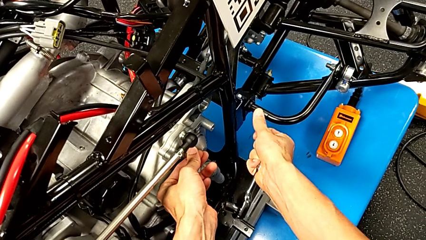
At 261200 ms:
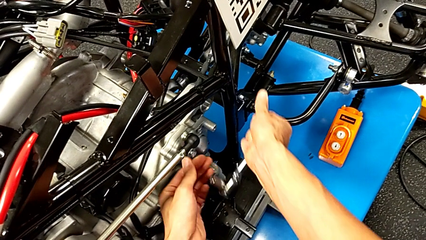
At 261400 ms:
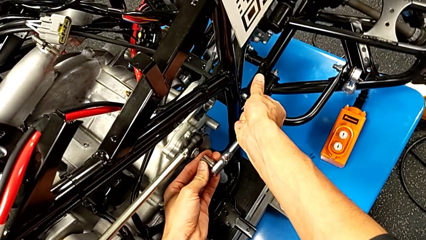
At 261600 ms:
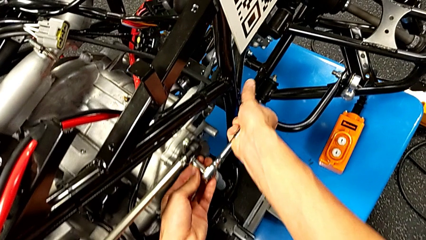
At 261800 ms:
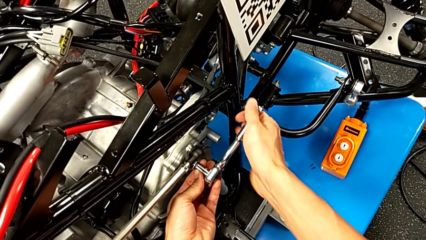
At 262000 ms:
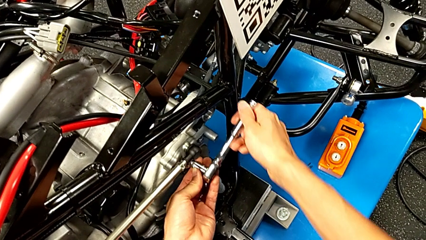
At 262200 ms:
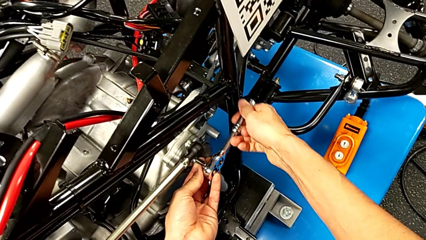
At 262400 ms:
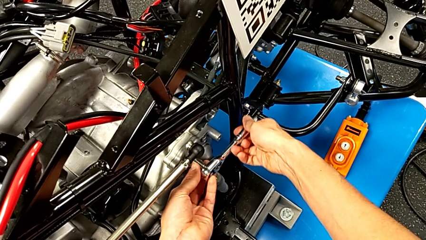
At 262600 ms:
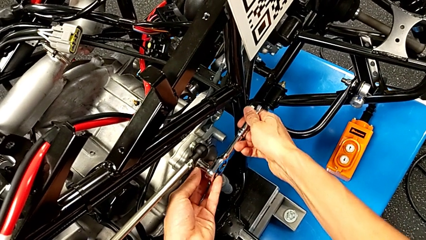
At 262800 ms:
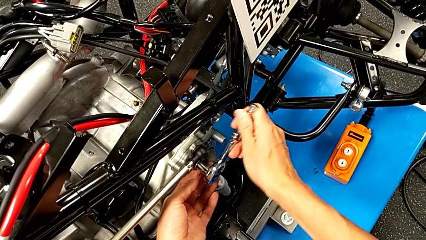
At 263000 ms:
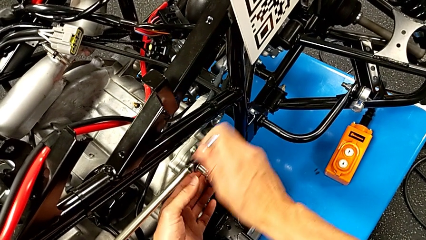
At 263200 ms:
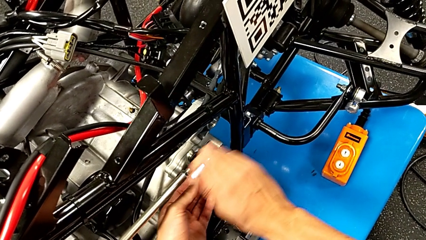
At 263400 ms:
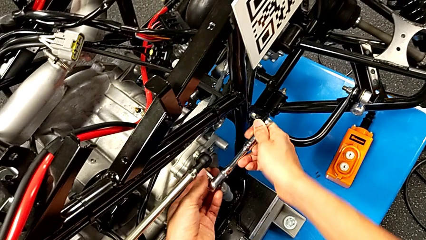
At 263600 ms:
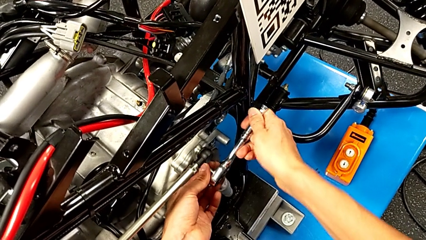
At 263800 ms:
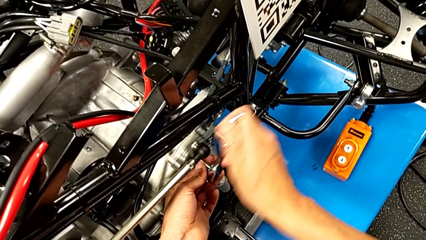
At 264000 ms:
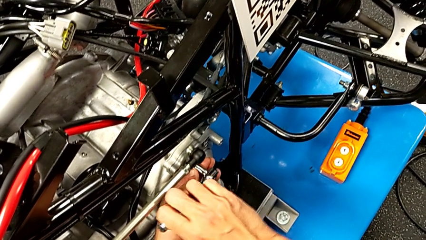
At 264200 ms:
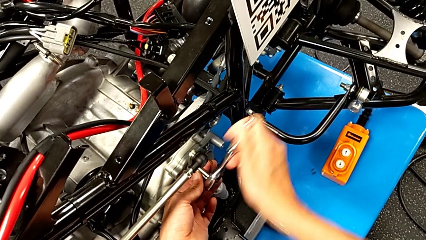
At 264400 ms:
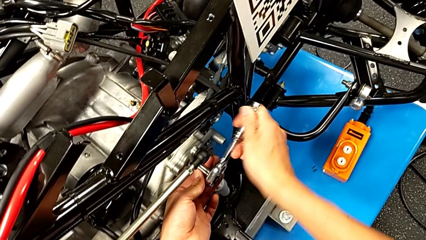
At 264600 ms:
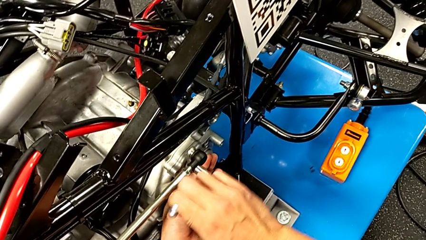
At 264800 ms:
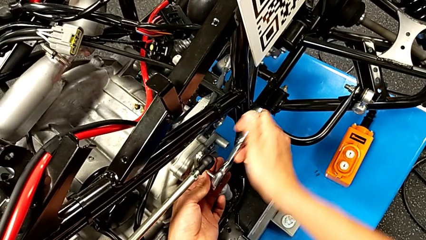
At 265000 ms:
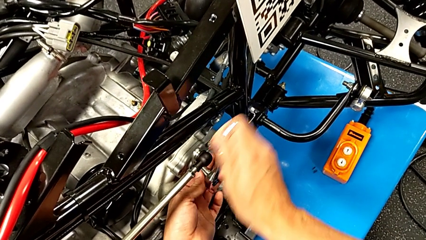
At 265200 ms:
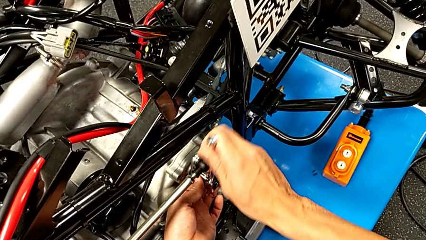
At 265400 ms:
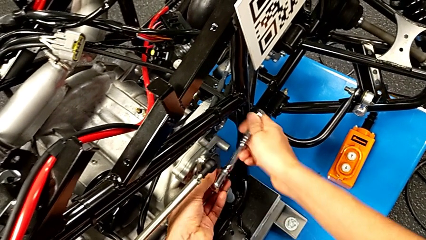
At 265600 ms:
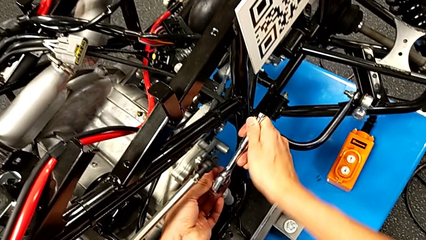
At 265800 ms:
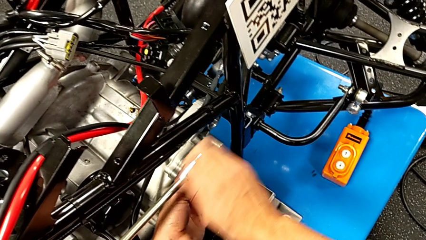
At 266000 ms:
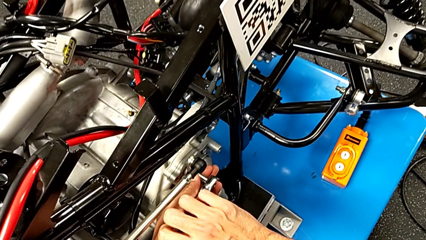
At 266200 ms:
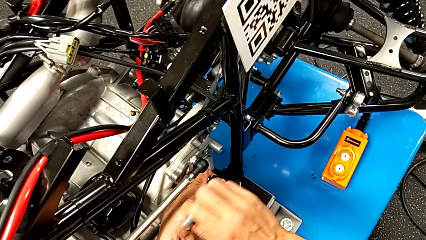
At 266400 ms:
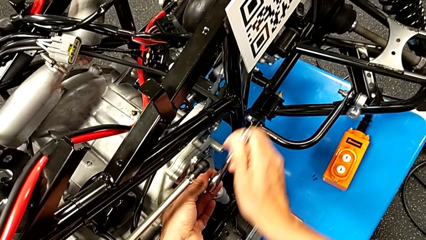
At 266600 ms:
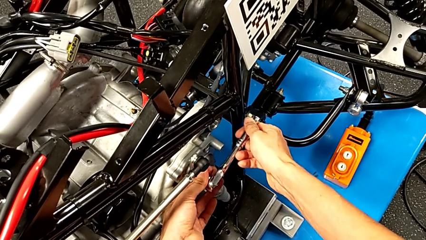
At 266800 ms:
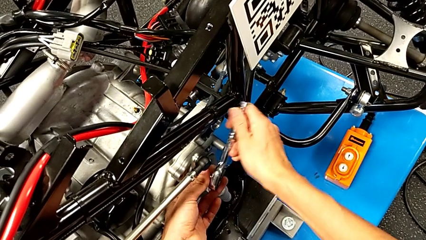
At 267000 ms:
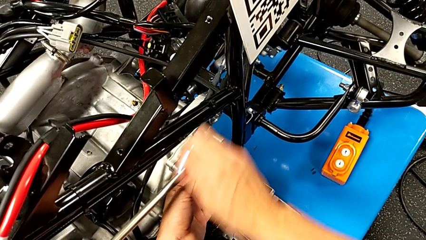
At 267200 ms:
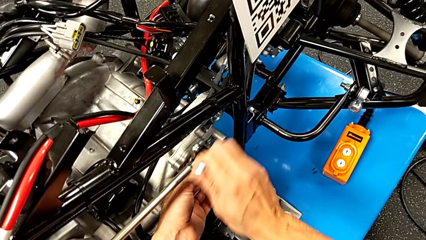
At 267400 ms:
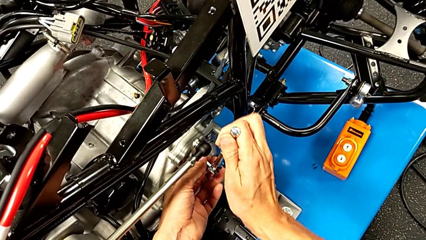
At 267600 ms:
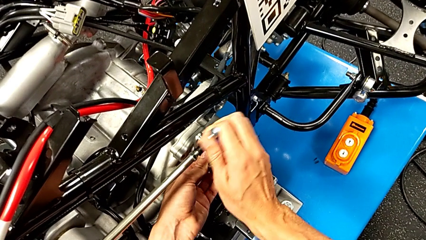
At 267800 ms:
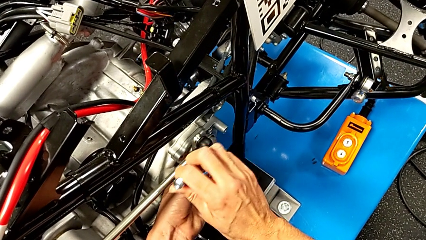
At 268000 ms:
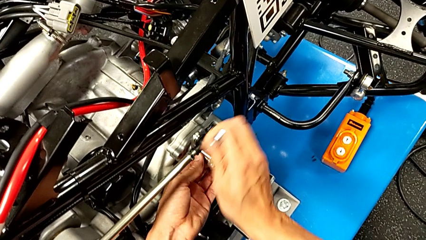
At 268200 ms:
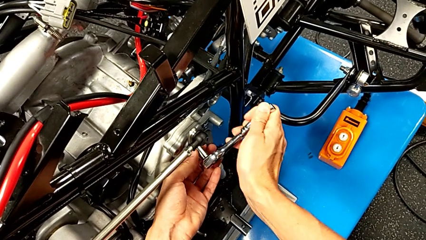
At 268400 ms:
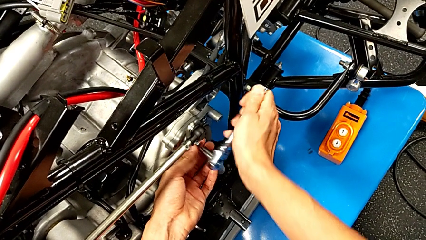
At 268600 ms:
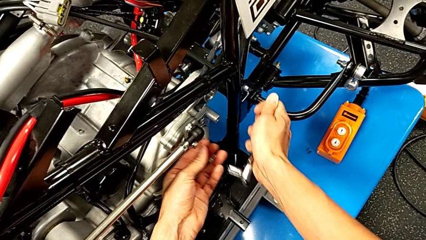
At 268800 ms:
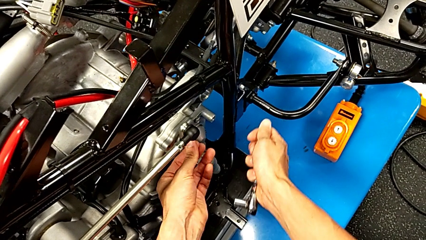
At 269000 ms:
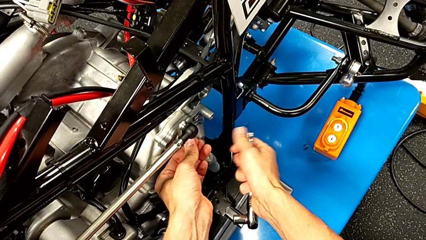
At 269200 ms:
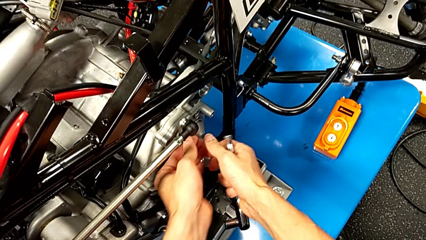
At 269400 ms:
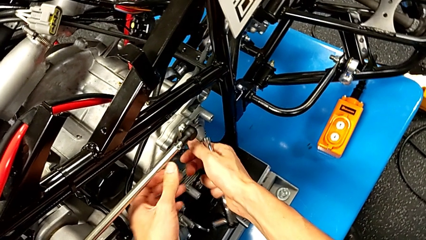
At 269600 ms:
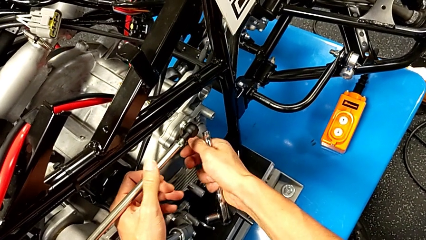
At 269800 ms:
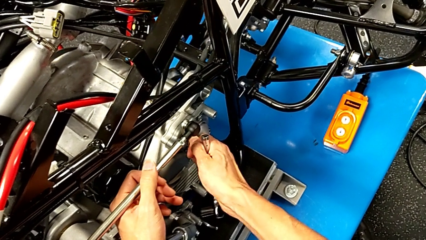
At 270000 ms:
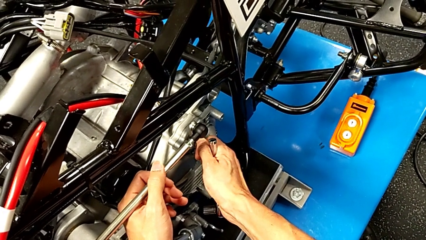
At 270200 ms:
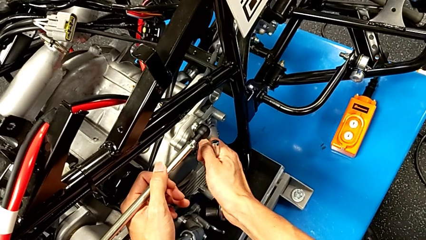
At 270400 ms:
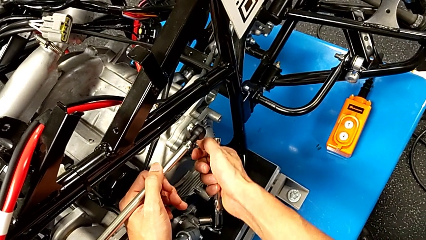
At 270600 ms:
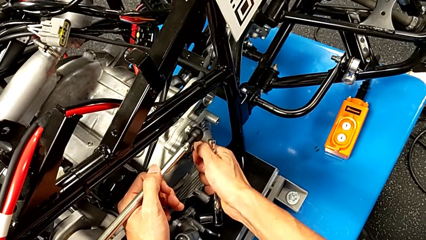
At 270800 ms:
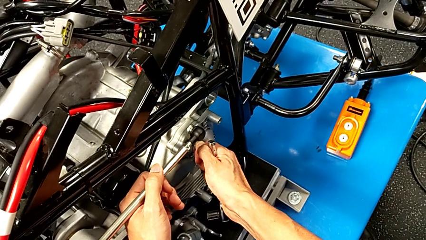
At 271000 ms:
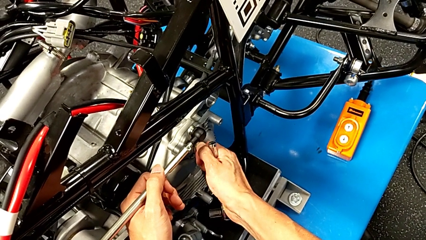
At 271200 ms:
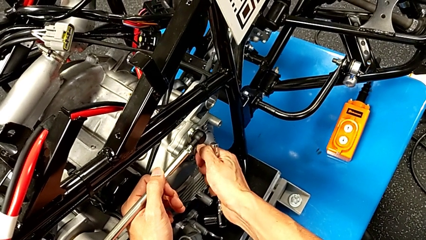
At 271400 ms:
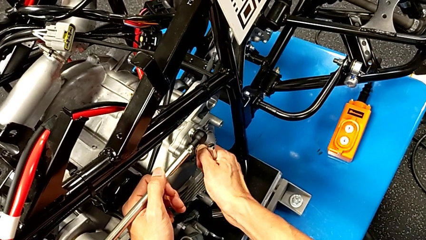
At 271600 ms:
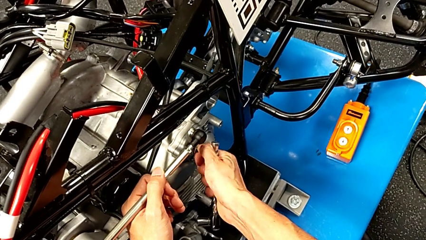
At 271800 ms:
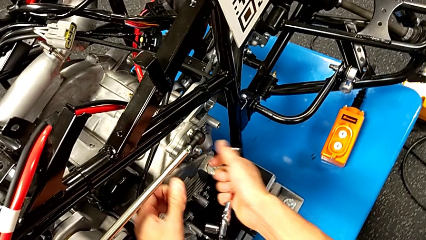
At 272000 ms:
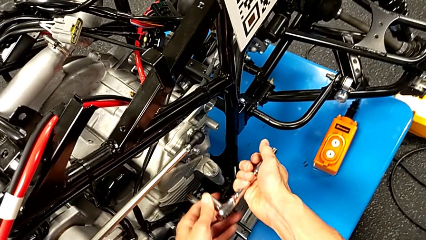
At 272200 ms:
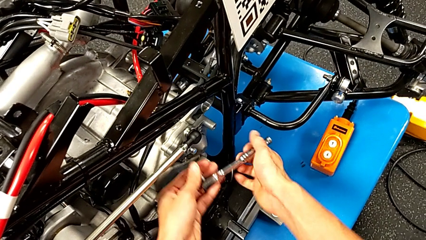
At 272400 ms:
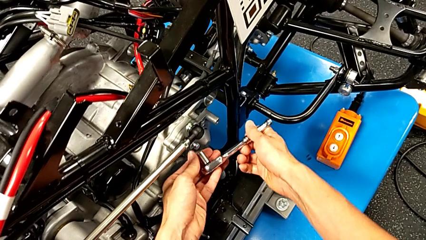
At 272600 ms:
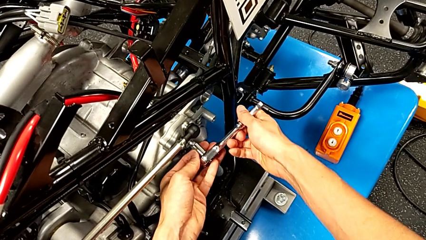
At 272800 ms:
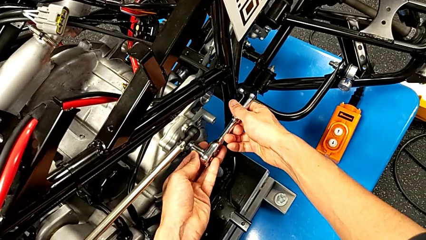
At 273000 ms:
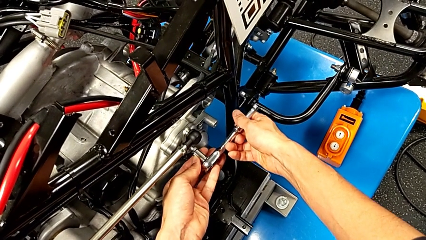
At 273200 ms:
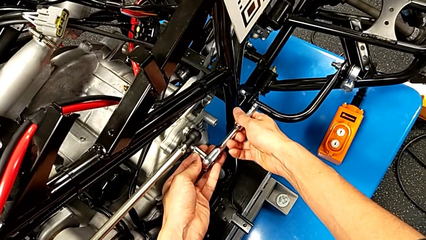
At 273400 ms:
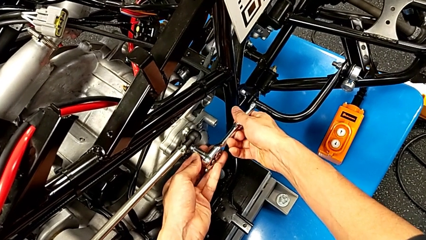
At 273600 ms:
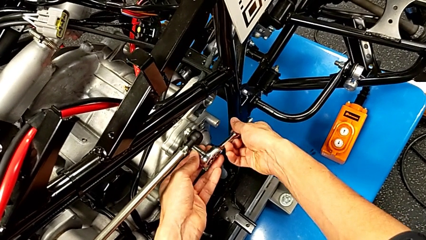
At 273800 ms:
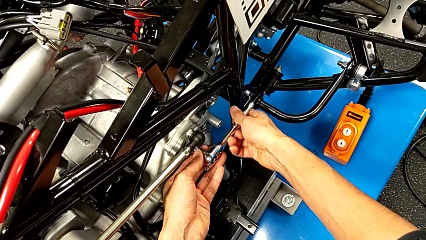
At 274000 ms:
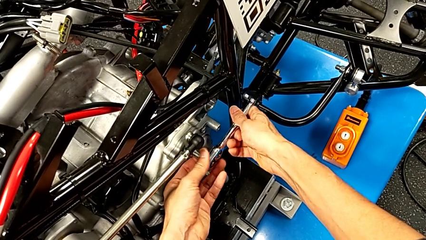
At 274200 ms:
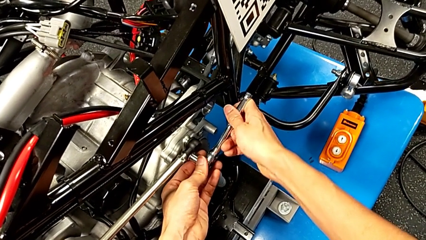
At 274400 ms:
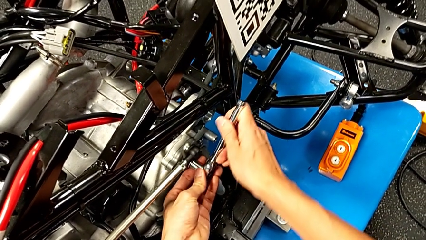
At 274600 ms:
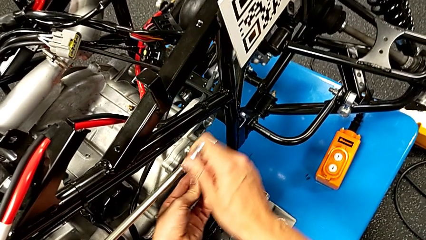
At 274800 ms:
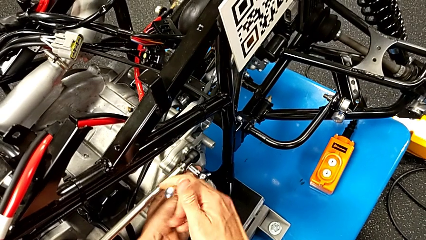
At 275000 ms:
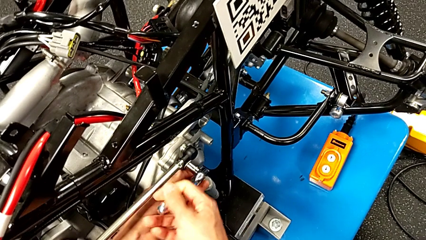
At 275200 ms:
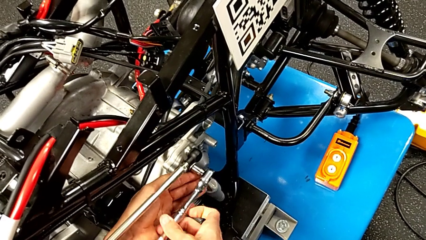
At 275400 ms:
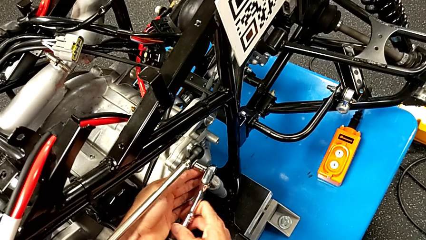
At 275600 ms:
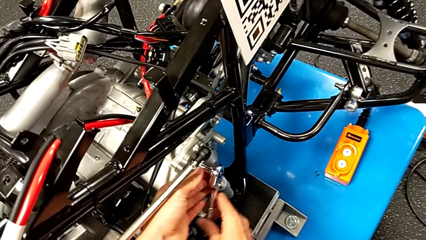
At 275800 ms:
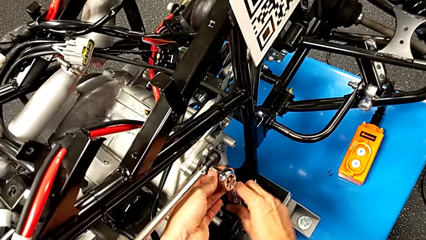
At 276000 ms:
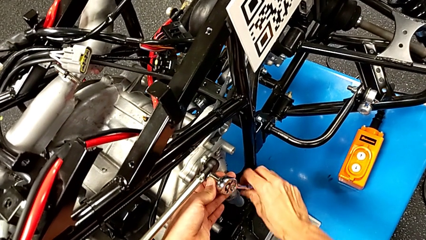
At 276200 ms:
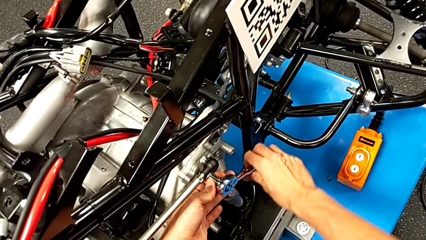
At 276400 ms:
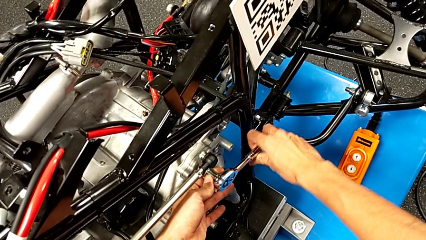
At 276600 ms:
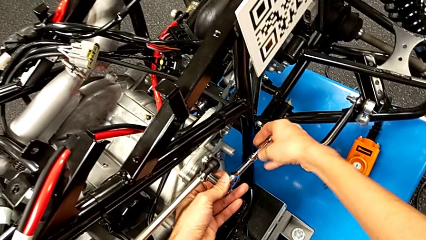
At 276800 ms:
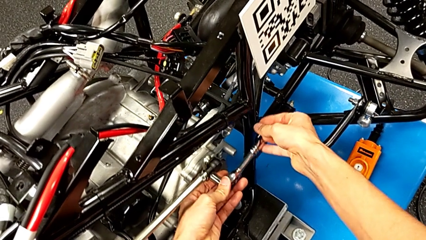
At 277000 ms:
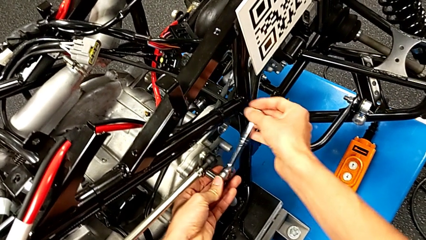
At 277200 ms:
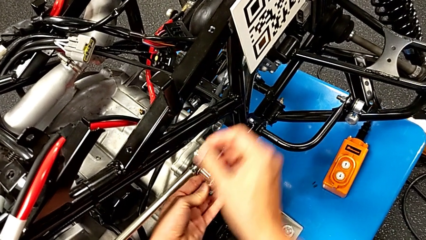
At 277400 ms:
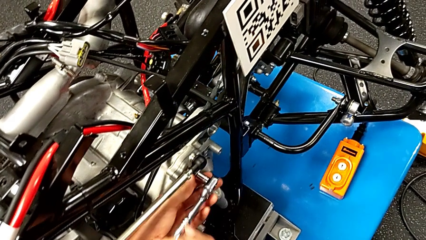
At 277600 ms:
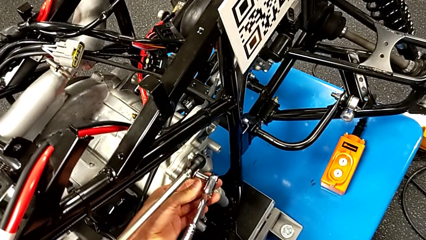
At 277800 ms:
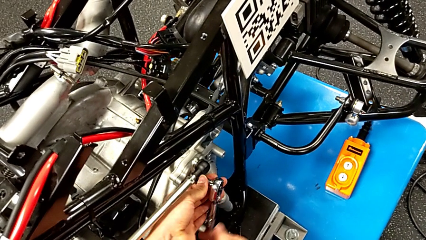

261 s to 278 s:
The camera wearer is unscrewing the shift arm. They insert the ratchet, unscrew the bolt, withdraw the ratchet, inspect the bolt, insert the ratchet and begin to unscrew the bolt.
